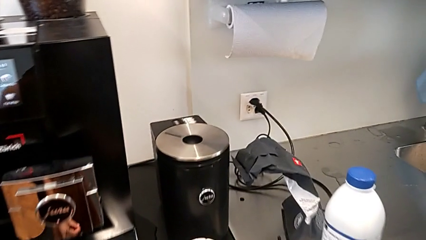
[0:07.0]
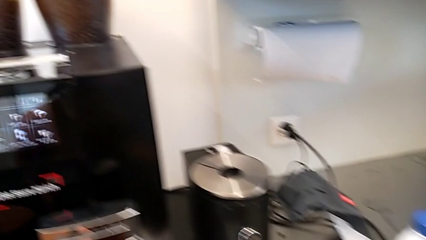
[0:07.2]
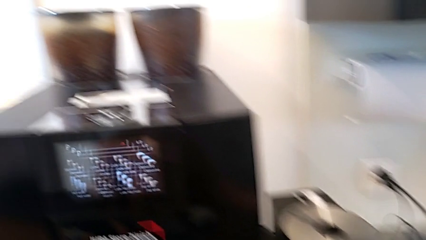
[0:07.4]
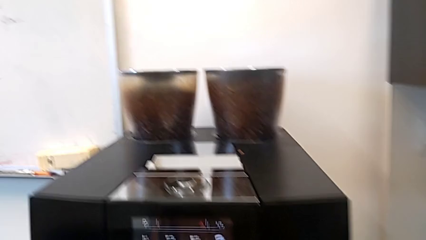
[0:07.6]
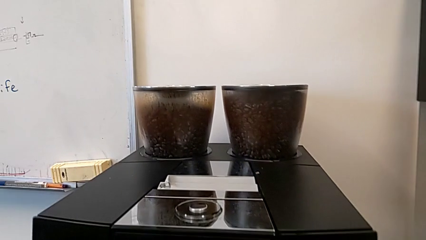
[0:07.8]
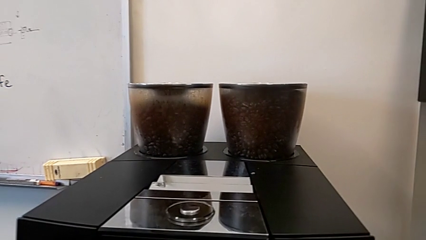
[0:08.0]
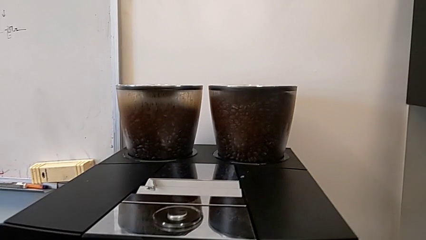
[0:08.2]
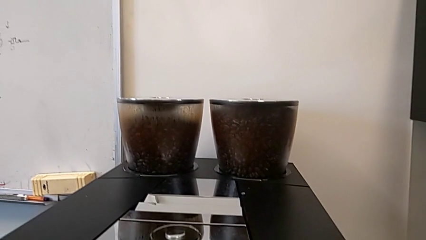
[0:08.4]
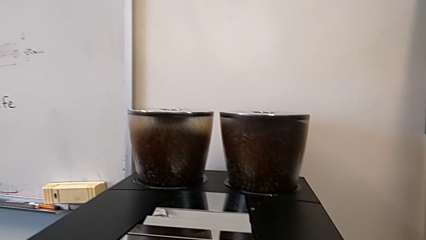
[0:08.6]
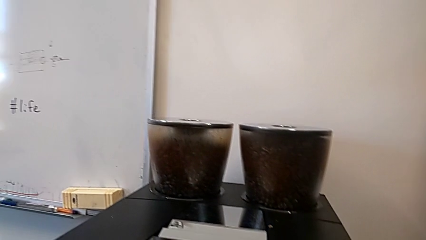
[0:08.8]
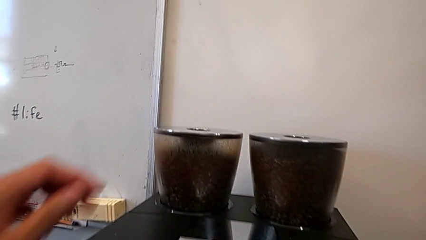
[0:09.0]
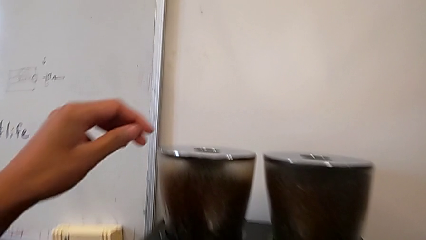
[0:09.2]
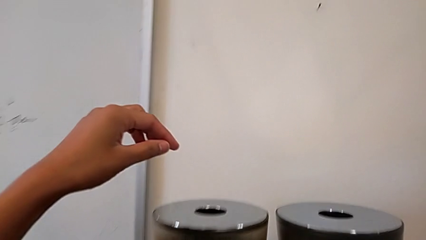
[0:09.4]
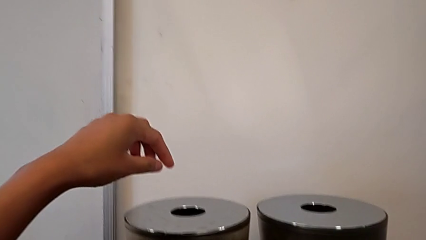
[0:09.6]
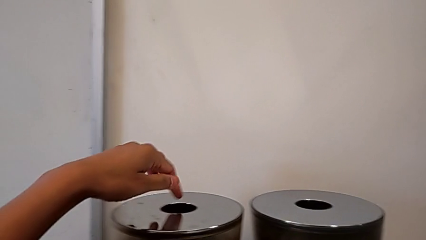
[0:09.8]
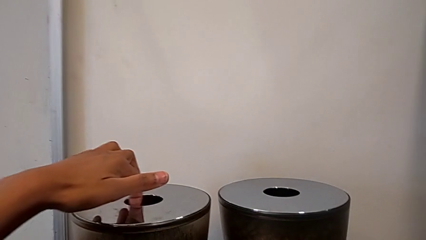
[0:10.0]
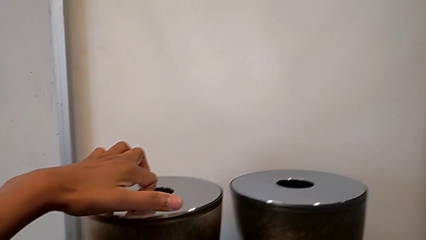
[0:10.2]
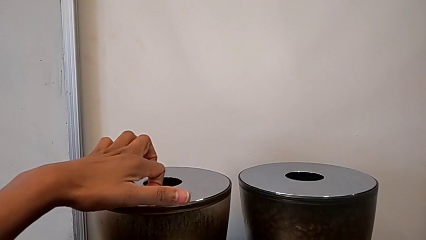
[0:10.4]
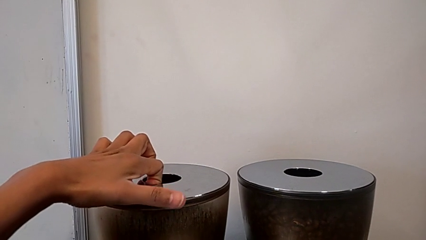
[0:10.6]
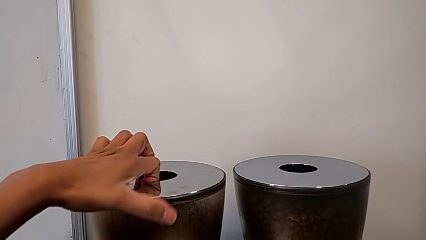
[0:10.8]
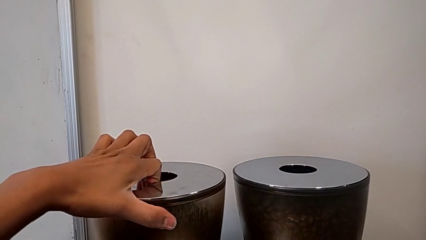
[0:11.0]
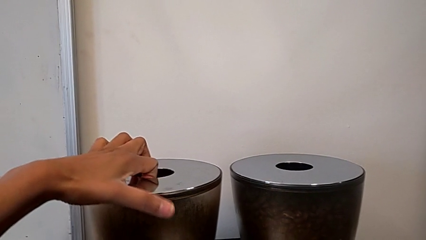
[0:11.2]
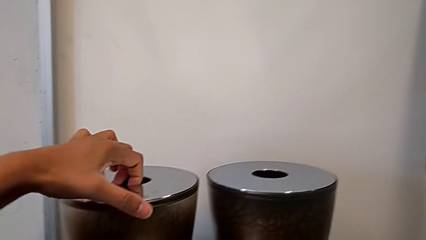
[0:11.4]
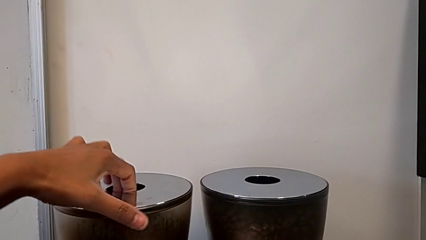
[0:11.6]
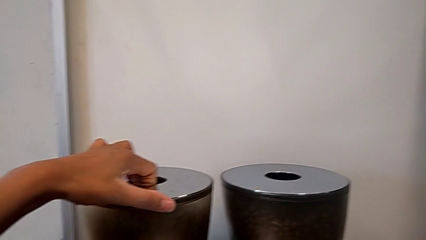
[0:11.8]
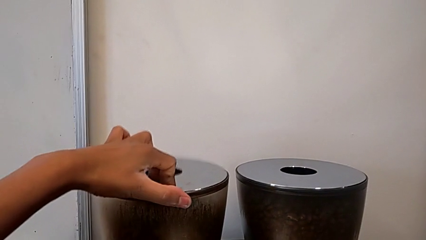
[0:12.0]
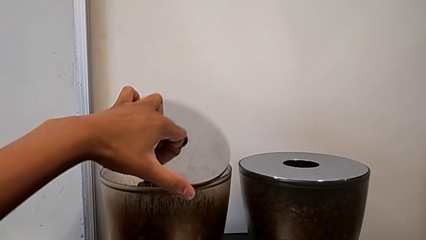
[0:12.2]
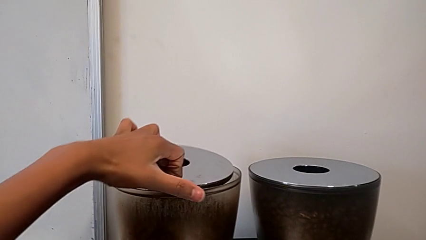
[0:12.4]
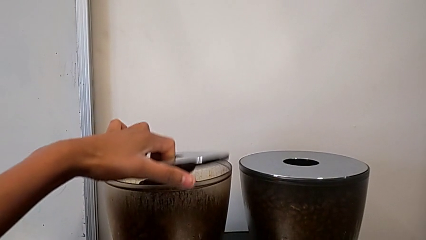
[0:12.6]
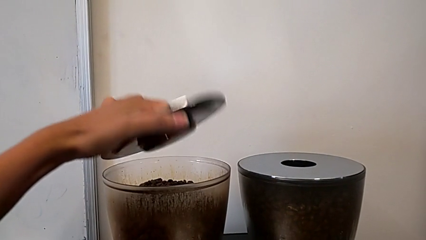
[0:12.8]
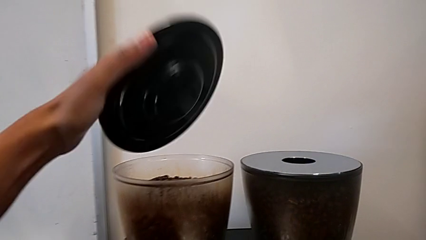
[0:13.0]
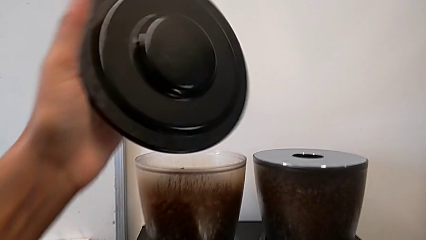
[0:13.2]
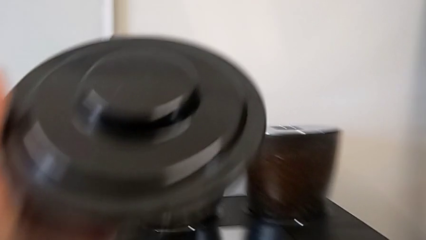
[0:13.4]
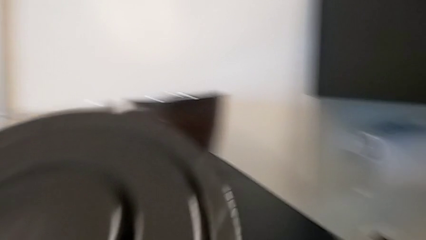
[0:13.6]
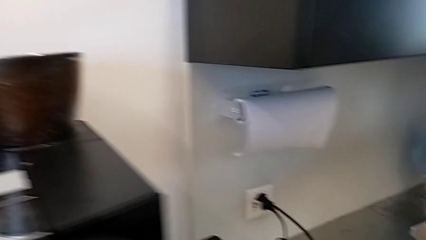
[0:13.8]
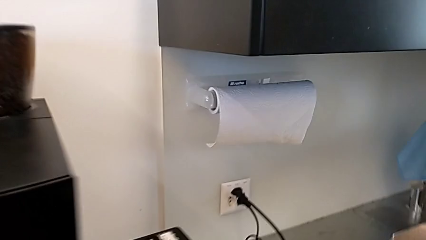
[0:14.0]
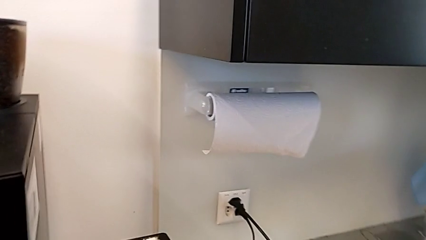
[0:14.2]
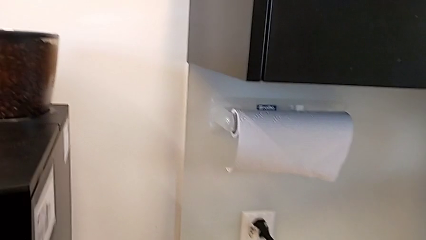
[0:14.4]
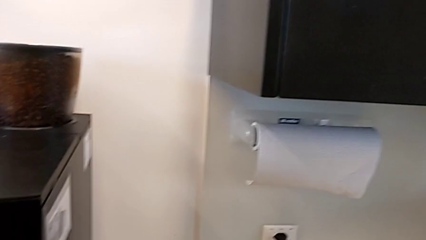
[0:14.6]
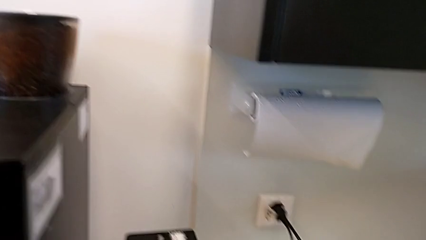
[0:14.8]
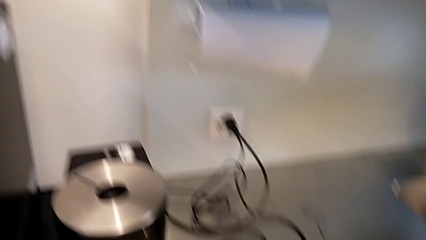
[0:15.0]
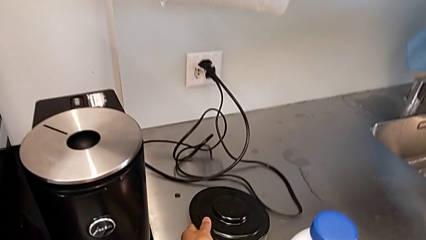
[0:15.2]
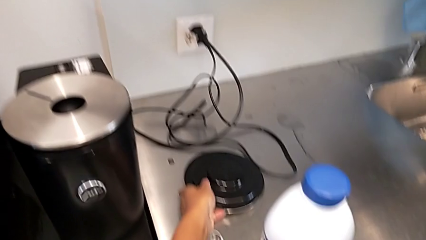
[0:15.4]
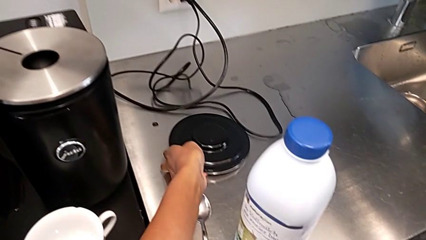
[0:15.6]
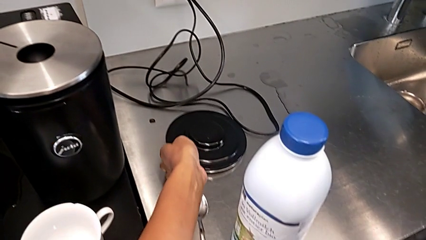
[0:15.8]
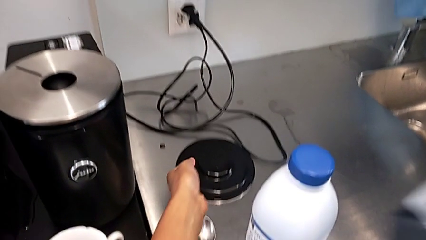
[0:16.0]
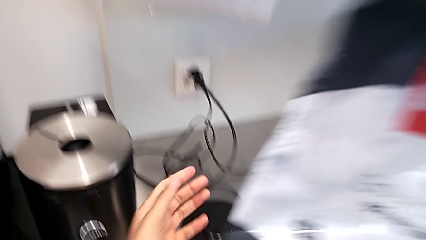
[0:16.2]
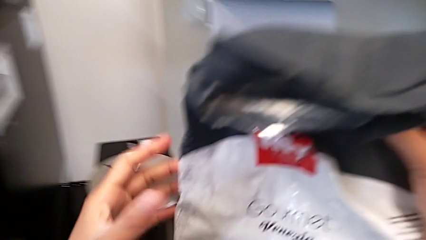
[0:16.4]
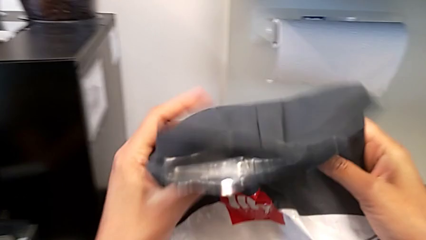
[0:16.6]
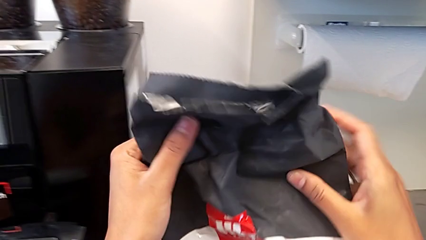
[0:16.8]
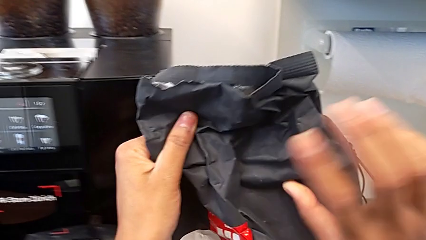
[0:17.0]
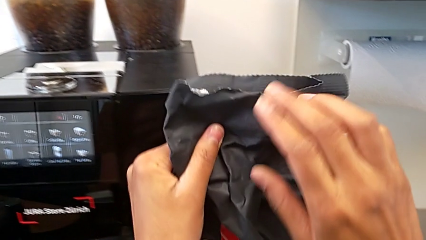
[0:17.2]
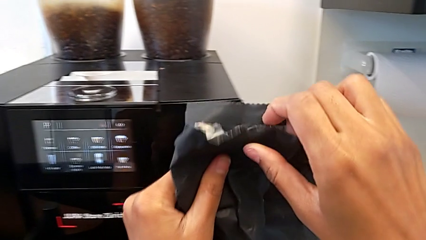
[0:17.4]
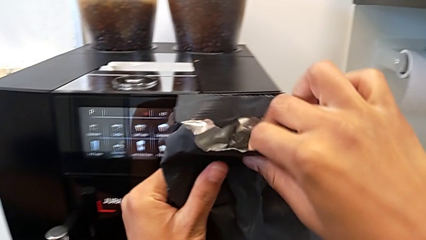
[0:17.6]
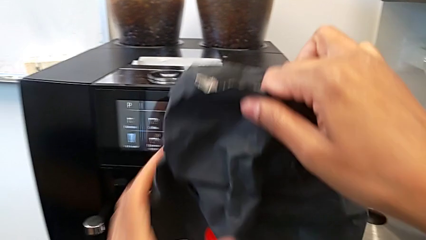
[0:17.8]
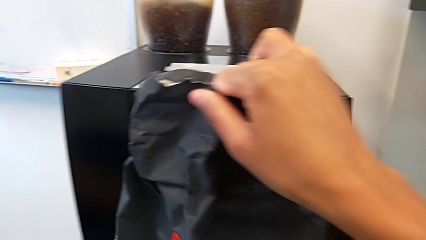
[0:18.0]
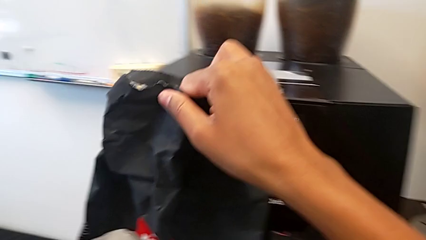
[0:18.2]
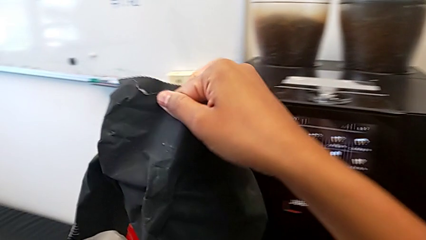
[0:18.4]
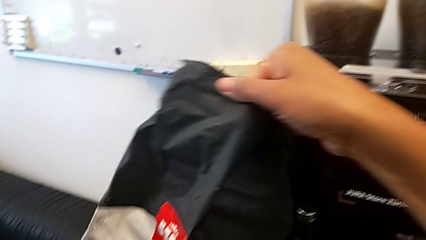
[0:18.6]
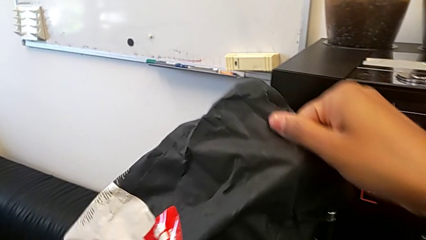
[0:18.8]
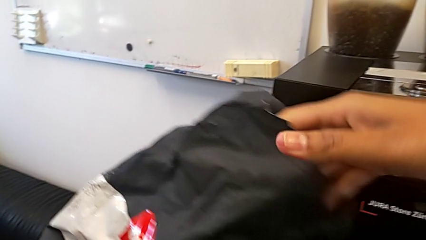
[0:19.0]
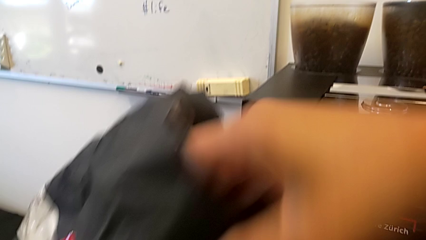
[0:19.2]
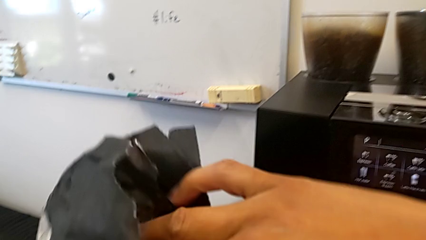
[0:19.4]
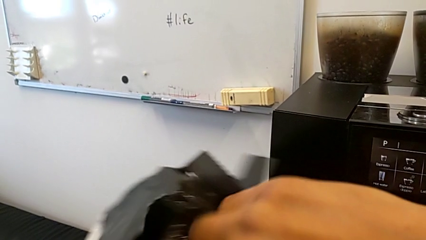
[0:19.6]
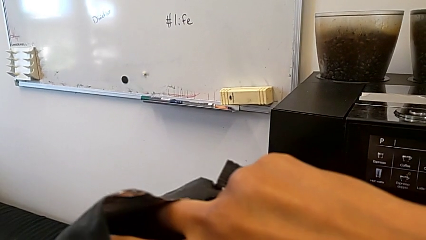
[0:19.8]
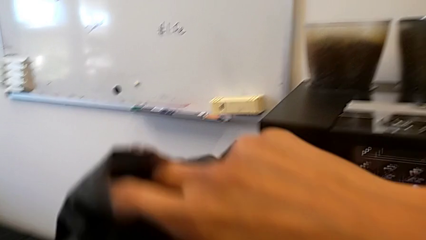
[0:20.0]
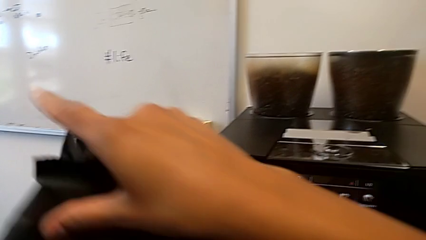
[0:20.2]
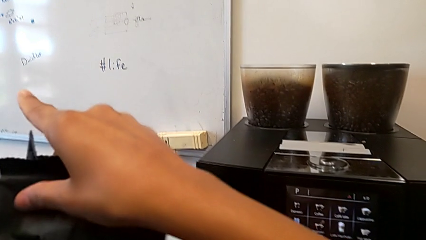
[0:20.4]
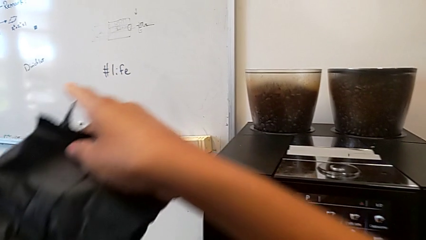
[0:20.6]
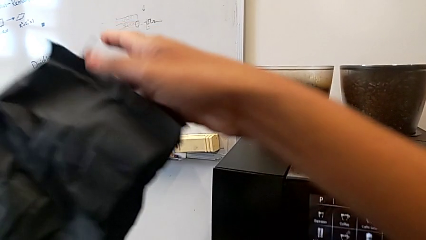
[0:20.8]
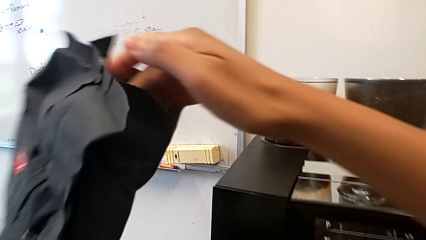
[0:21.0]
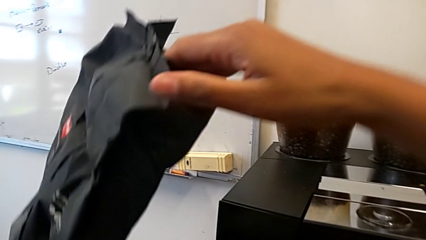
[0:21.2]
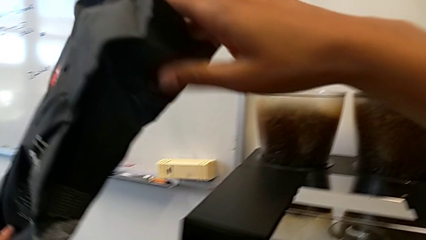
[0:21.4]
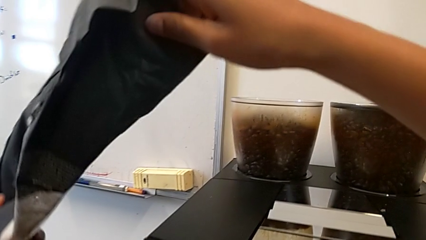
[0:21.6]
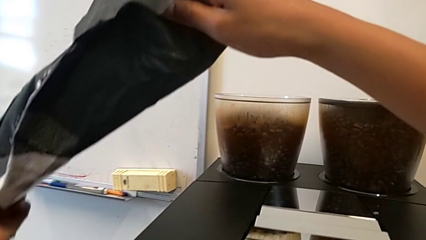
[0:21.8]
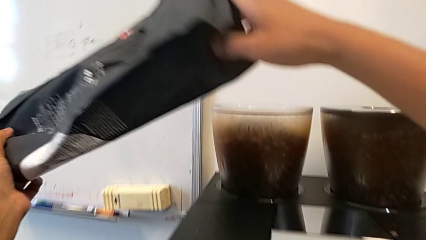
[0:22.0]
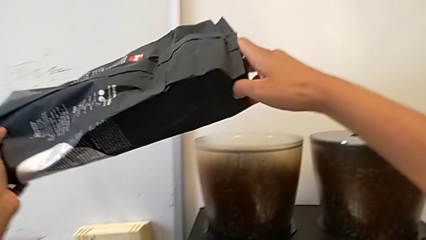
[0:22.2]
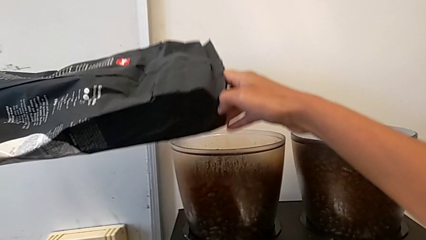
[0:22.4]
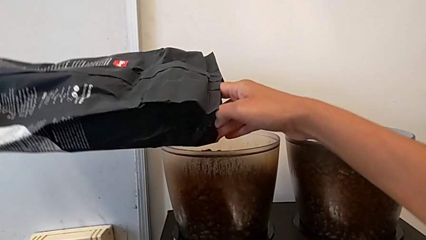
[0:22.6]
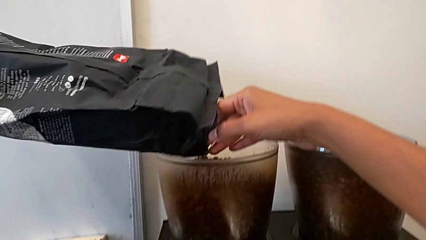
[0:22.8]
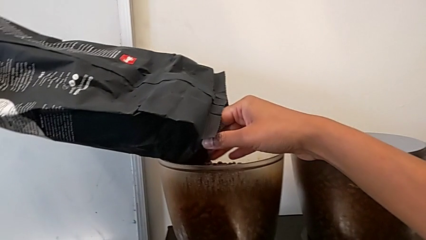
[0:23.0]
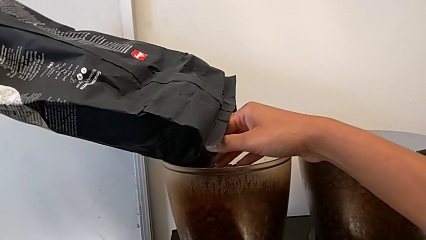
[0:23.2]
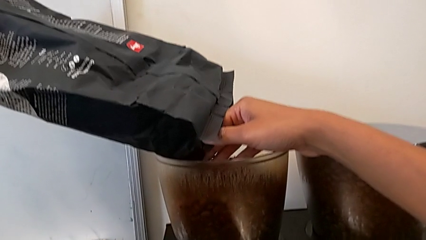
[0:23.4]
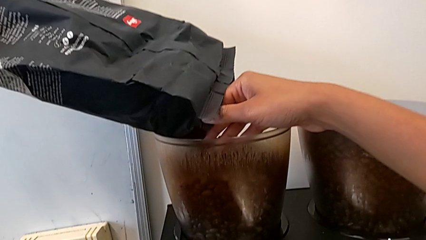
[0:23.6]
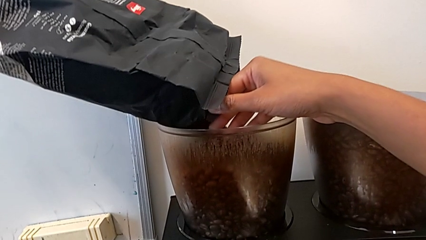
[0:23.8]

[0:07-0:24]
The camera wearer is pouring coffee beans into the espresso machine. They grab the bean hopper lid, open the bean hopper, drop the bean hopper lid and open the coffee bean bag.
